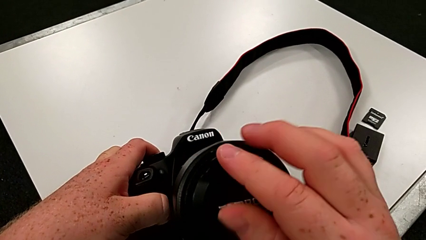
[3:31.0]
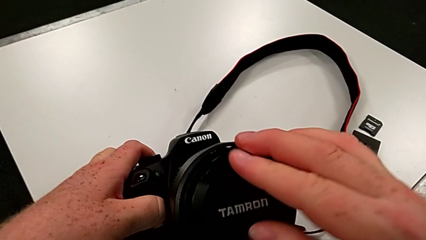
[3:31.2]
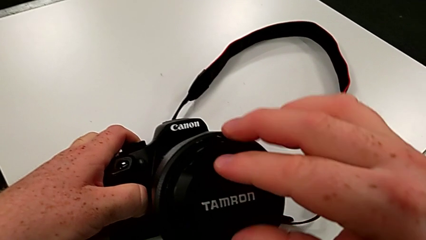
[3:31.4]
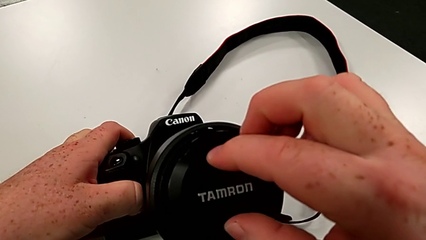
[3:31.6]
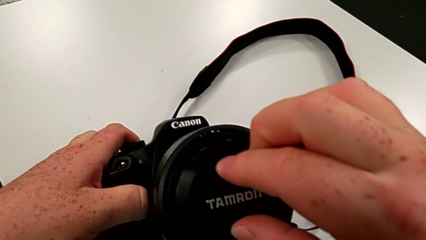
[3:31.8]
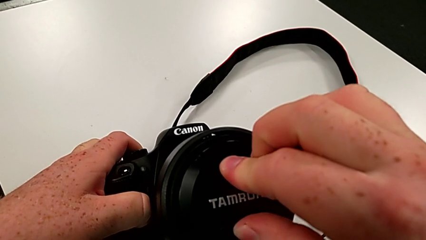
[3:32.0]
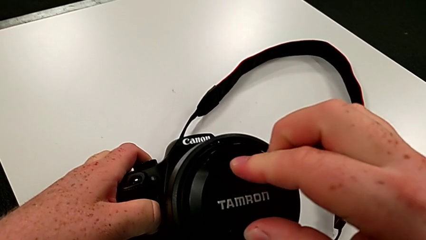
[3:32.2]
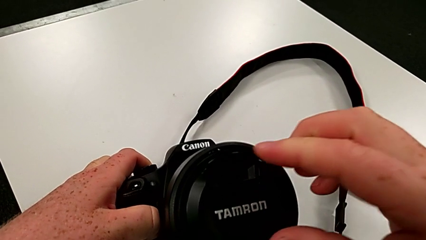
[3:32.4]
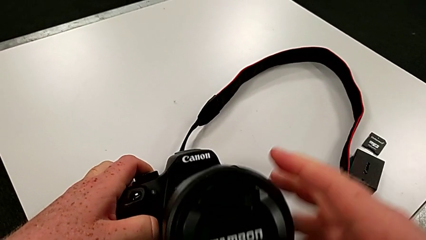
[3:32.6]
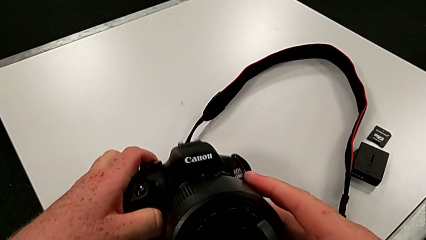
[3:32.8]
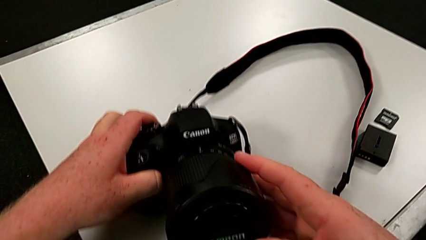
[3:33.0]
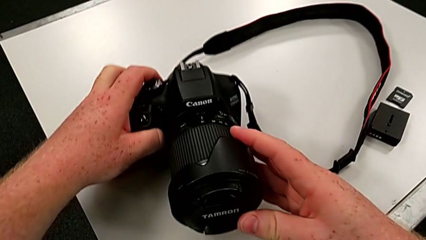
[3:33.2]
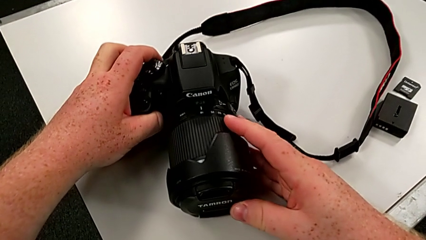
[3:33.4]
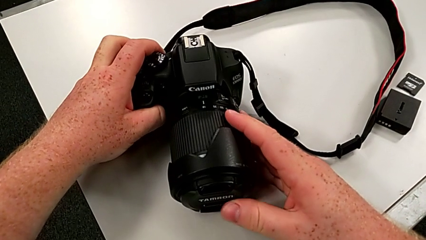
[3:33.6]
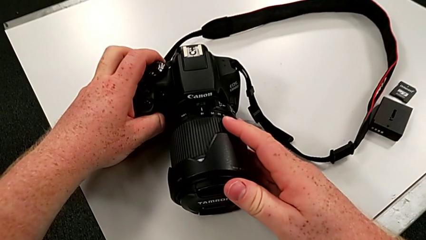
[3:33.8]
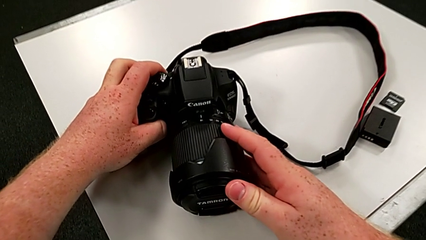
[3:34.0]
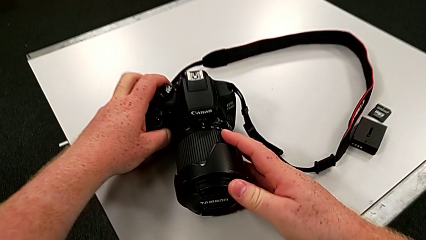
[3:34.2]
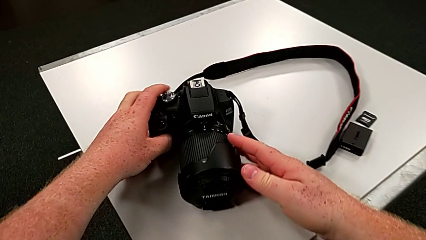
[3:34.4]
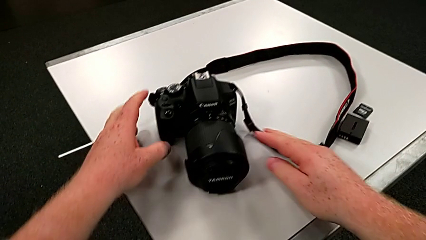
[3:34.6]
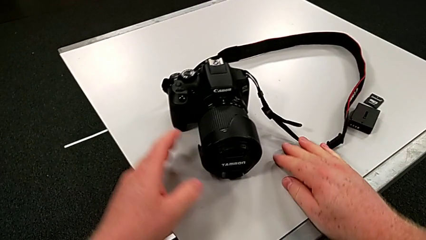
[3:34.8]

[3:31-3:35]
The camera wearer is attaching the cover to the DSLR. They press the lens cover and place the DSLR.

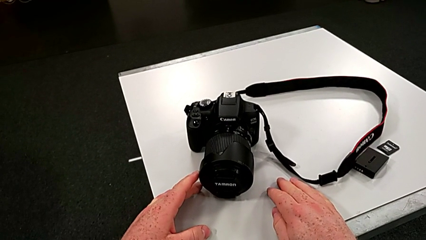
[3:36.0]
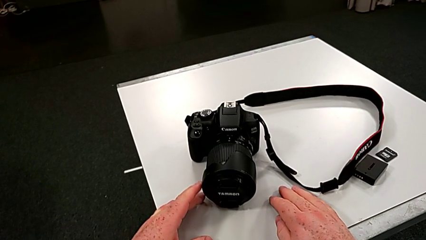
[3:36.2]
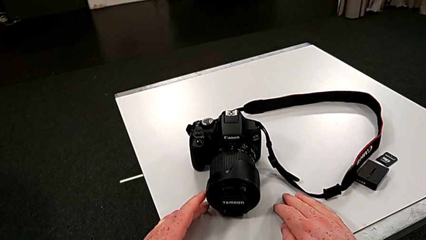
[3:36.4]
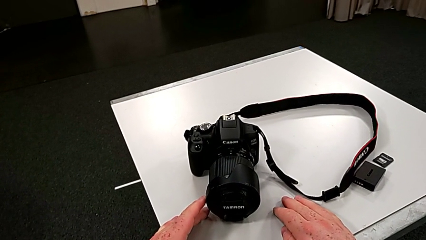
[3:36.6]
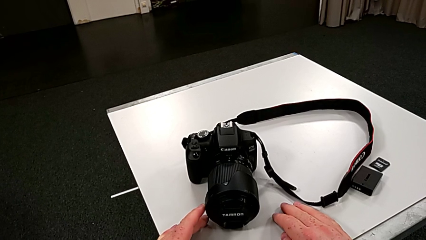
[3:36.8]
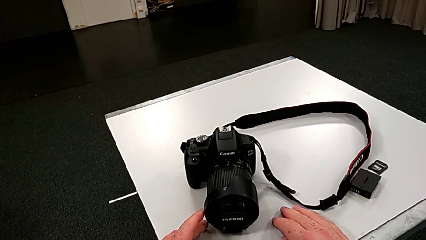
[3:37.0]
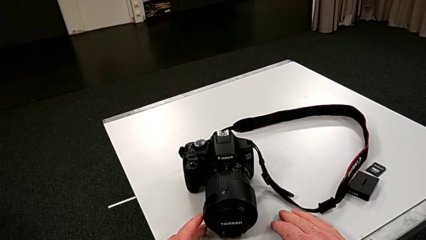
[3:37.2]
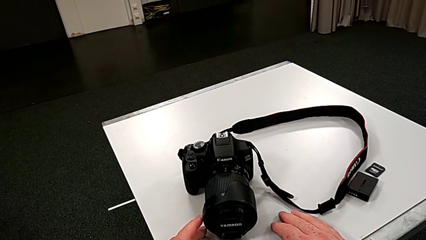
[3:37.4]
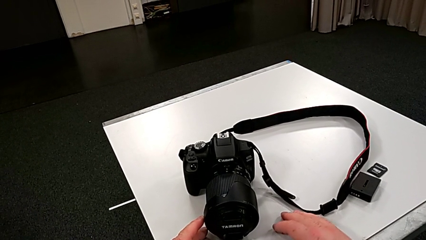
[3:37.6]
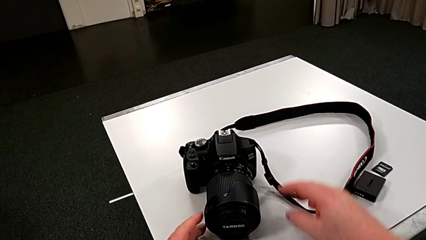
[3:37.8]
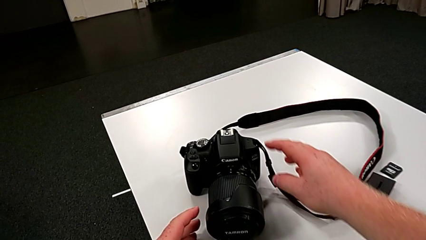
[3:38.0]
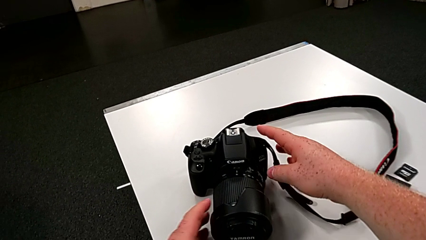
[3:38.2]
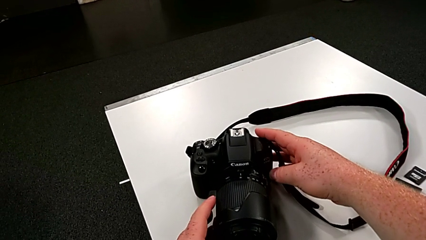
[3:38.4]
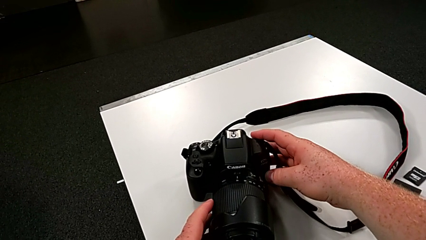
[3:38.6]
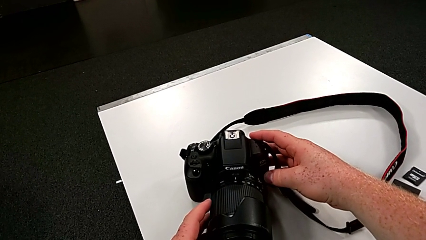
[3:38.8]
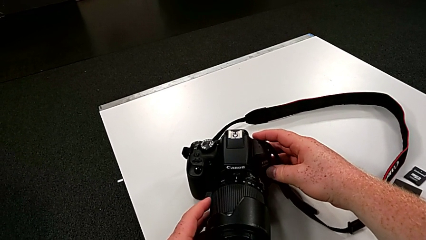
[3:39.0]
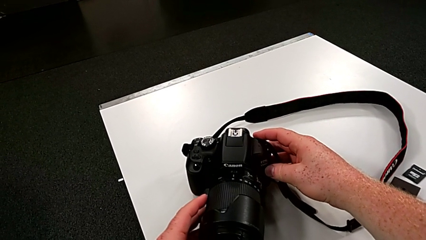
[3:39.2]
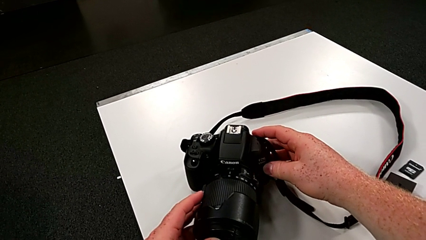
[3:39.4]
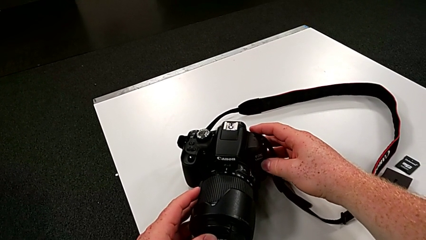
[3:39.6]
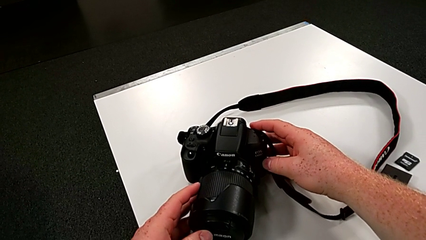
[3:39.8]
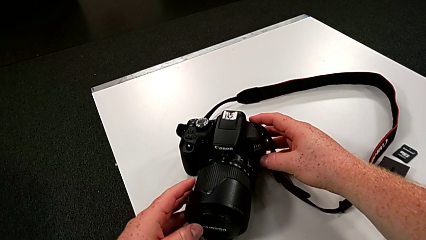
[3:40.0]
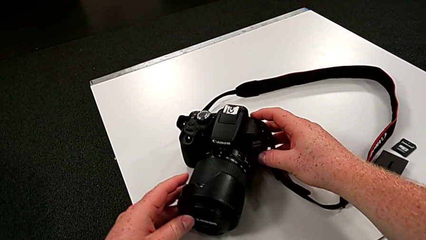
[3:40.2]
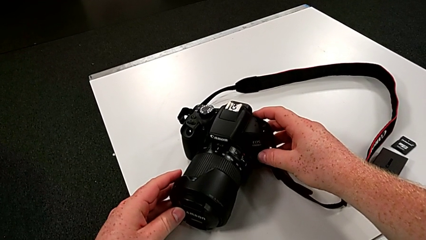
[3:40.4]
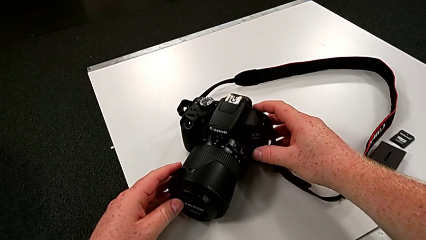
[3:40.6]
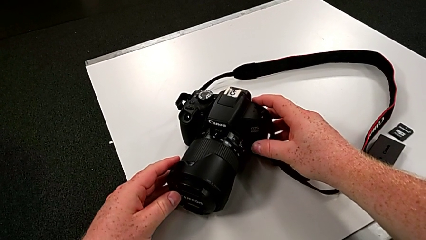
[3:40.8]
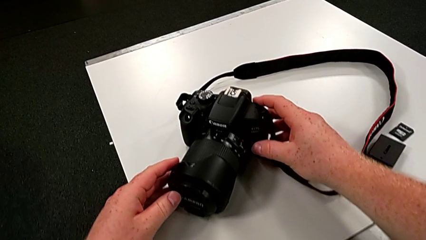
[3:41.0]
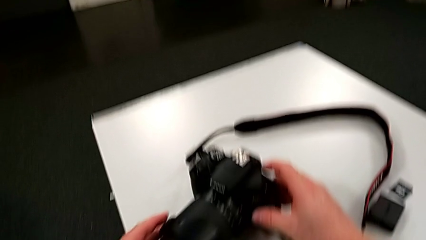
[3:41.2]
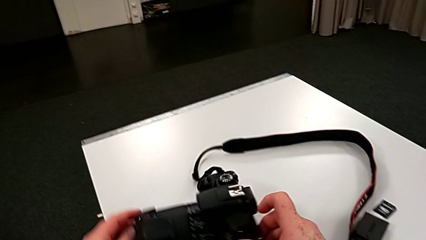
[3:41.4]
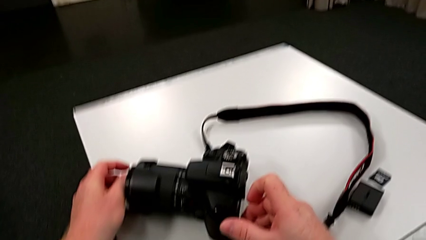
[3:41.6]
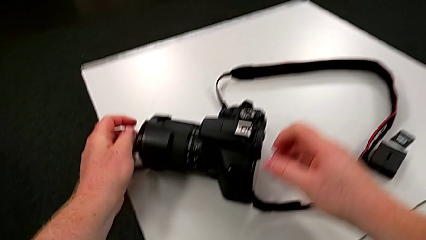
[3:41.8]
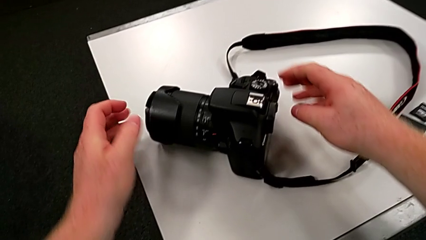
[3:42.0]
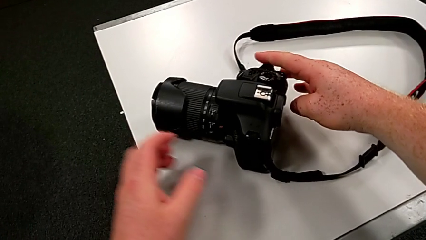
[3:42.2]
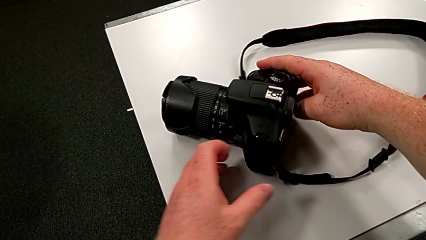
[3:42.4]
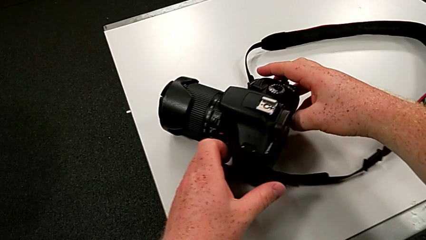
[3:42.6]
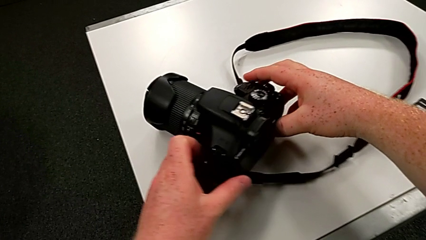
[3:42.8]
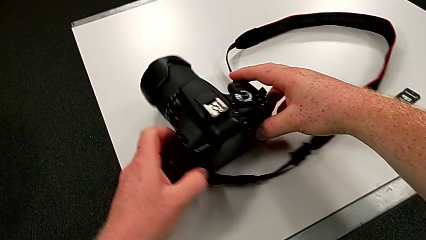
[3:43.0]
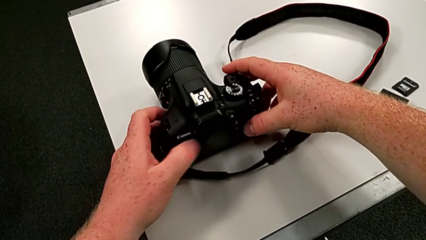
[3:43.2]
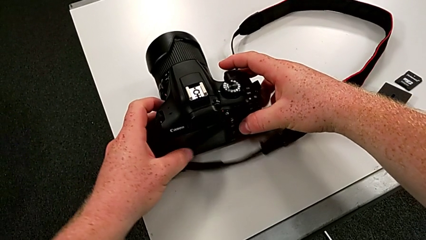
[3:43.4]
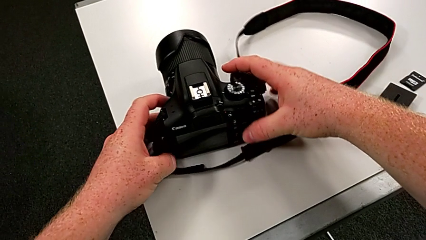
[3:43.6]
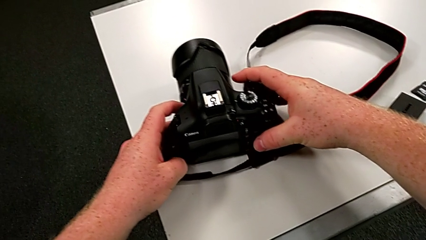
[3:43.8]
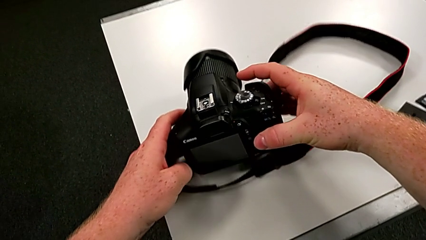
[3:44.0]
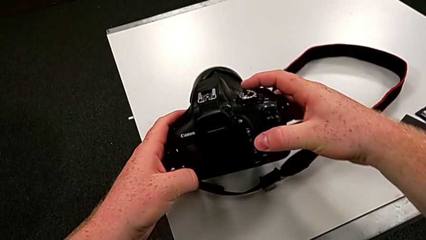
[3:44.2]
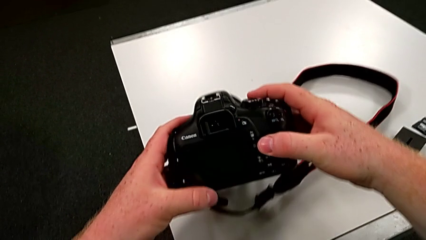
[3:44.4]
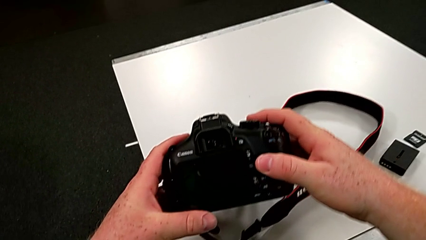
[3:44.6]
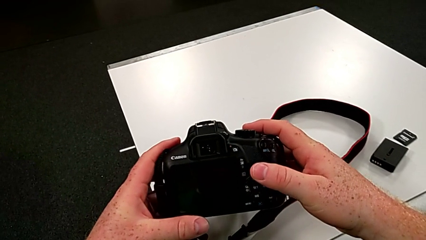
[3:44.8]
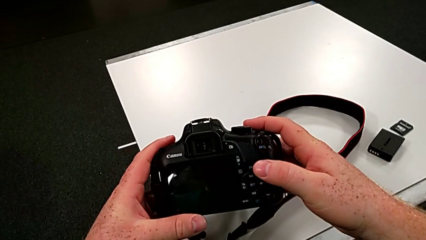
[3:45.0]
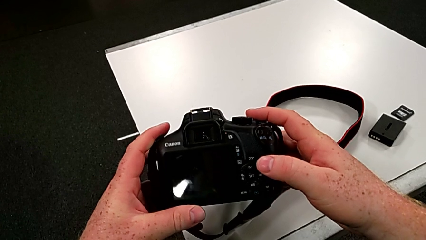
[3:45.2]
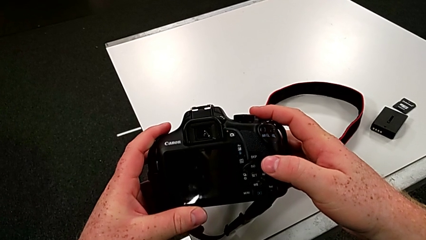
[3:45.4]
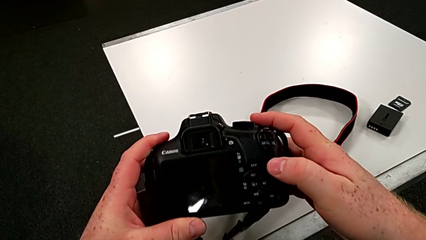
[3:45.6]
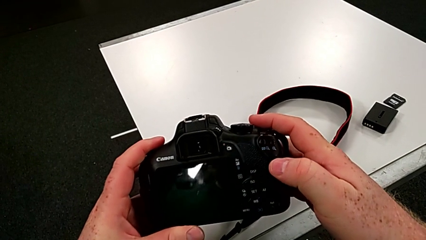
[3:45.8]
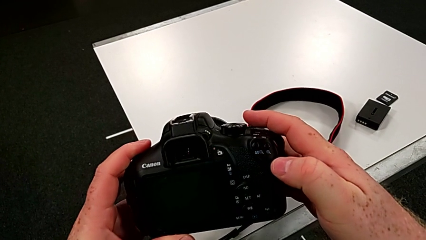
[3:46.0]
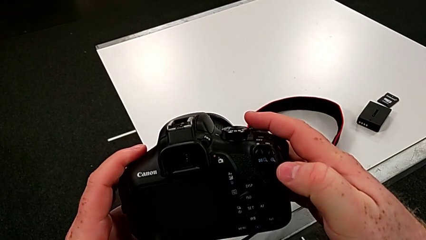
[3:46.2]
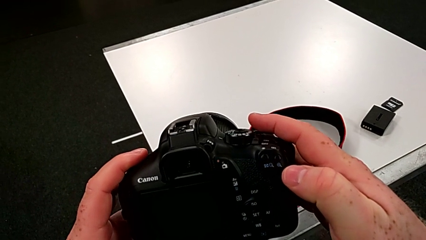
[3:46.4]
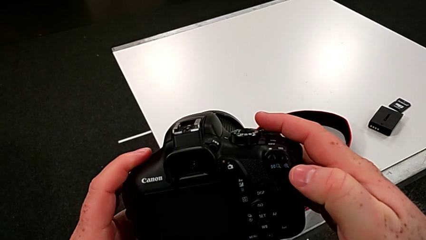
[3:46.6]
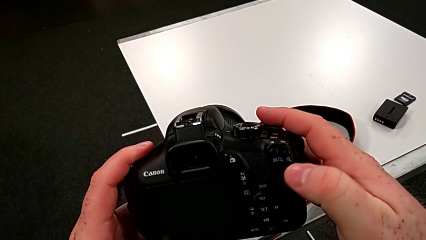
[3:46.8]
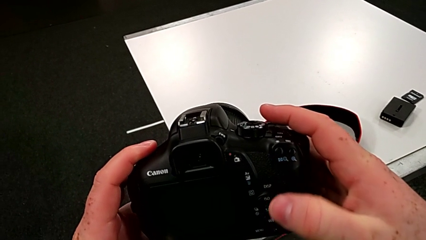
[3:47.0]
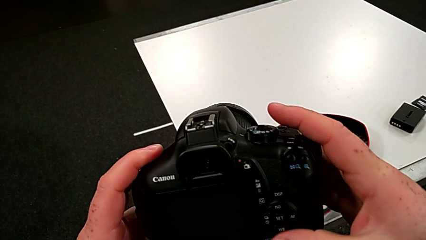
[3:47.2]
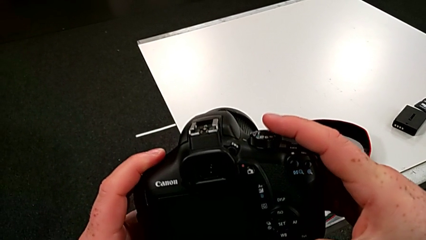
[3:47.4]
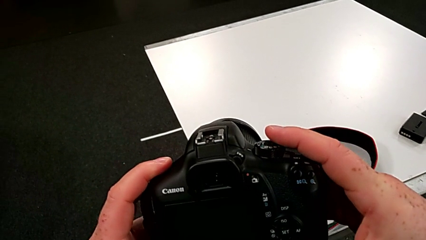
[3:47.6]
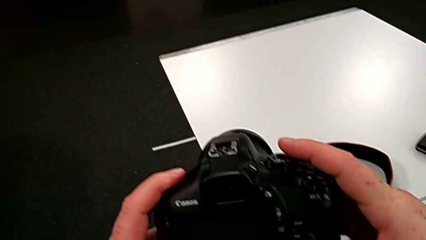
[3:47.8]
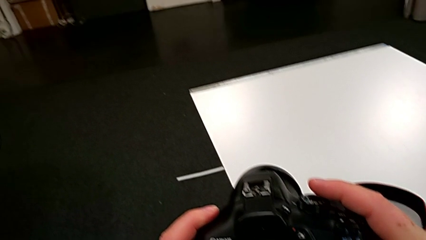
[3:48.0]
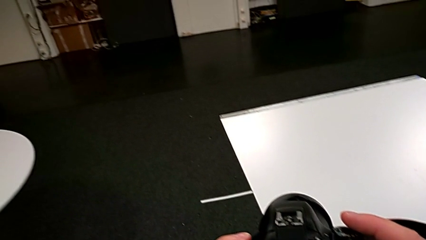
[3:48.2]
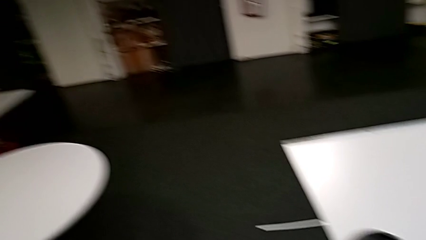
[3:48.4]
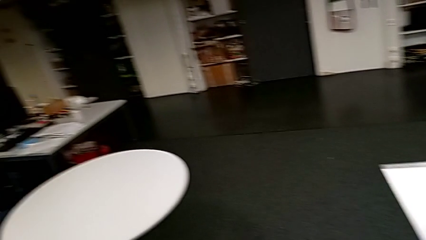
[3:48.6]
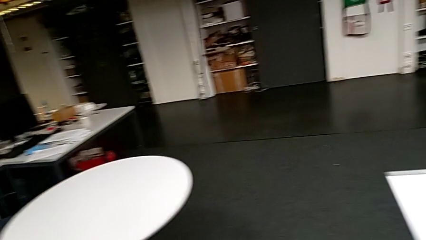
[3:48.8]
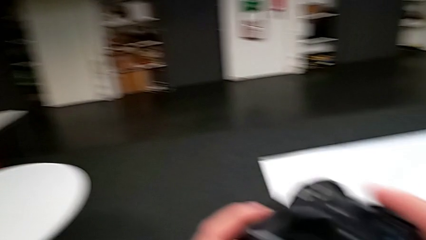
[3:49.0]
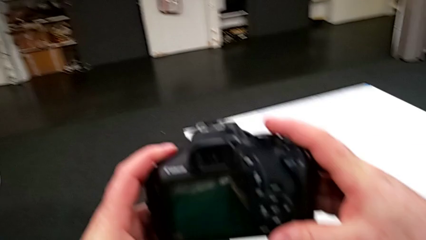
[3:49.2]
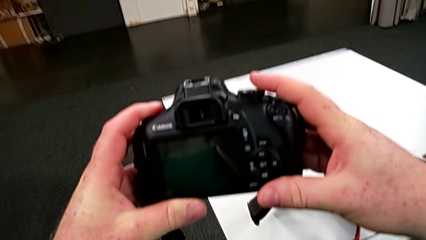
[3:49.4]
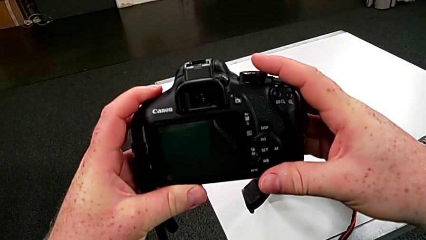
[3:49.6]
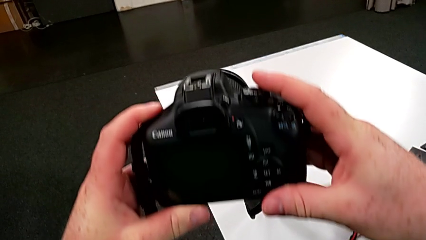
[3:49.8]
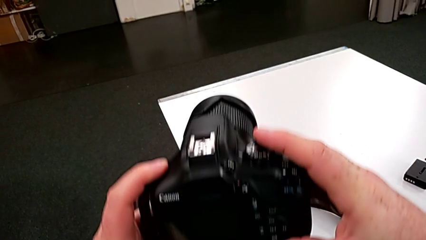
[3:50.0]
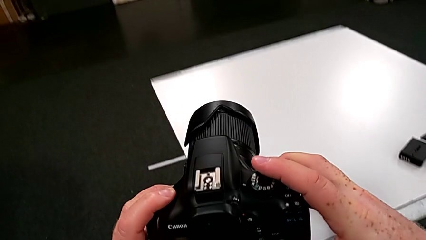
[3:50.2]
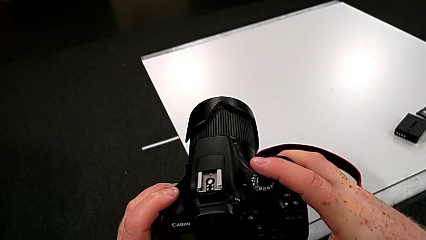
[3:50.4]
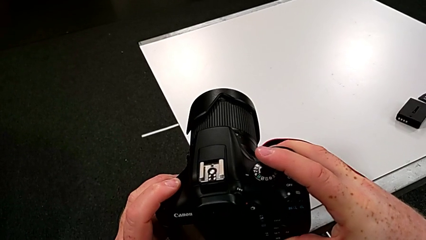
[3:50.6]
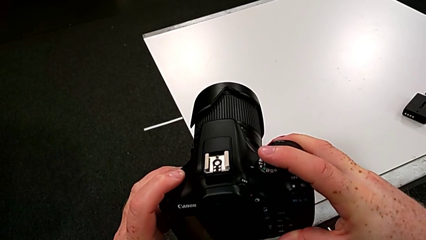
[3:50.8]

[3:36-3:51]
The camera wearer is turning on their DSLR. They grab the DSLR, rotate it and begin to lift it.
